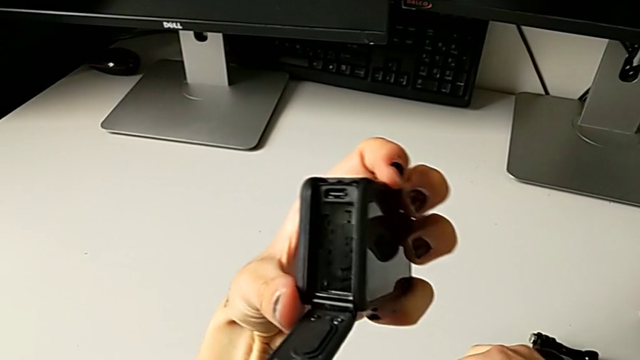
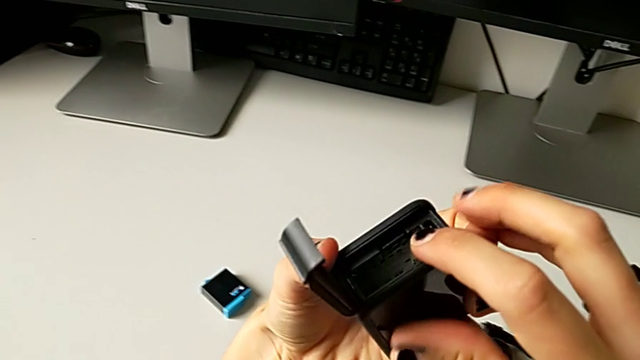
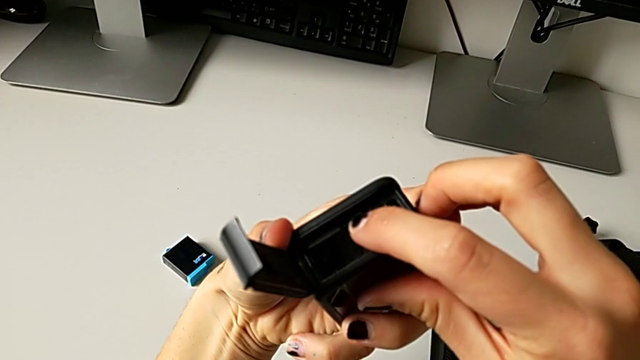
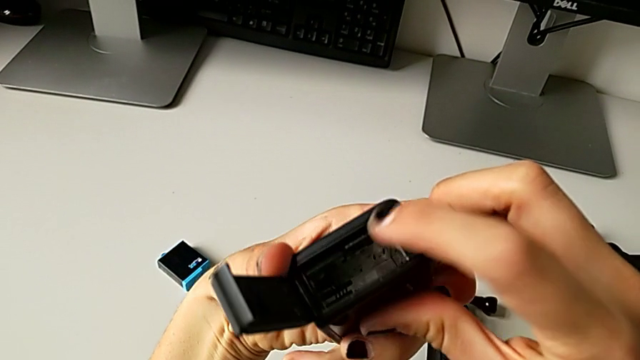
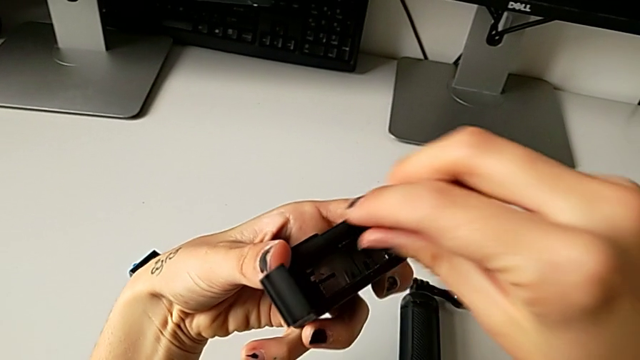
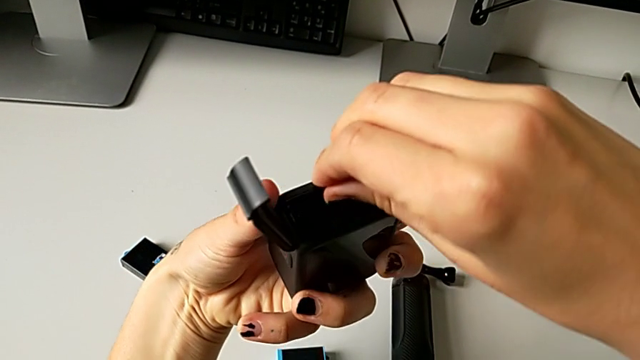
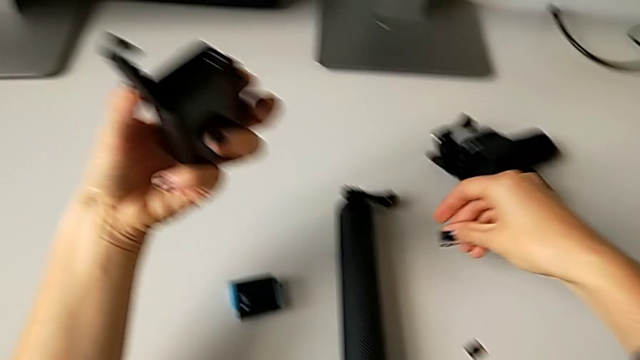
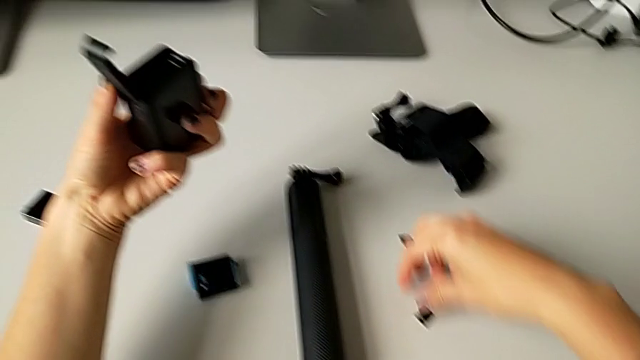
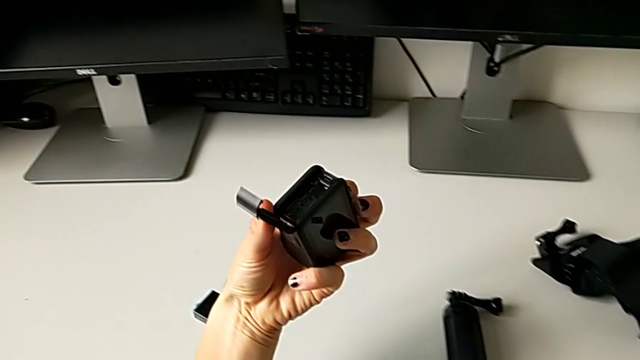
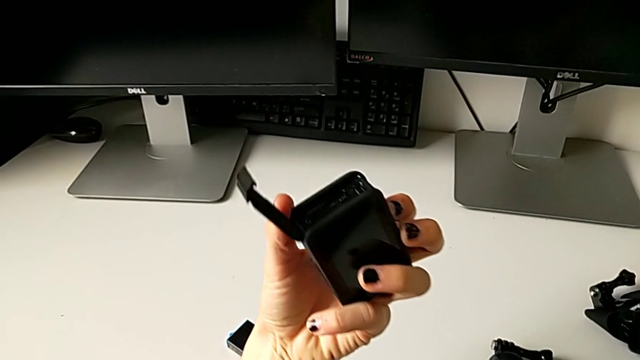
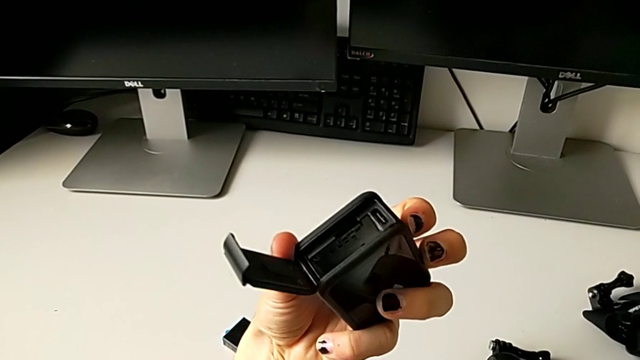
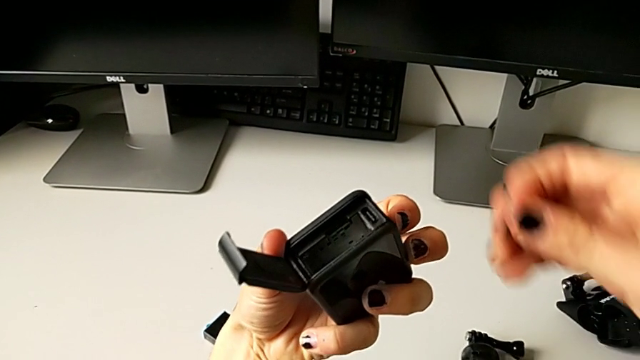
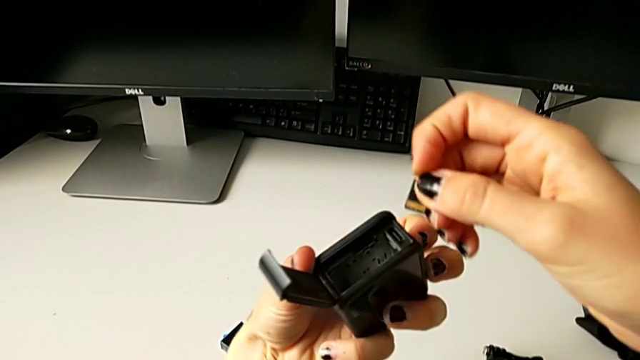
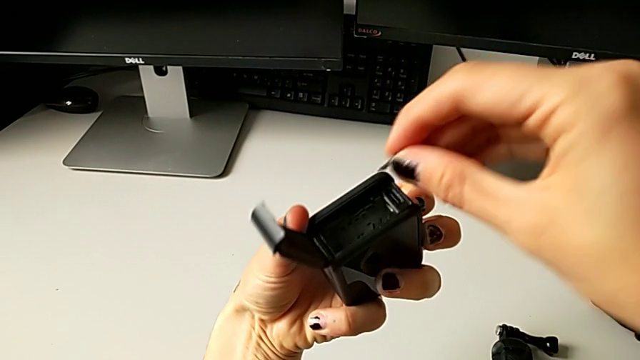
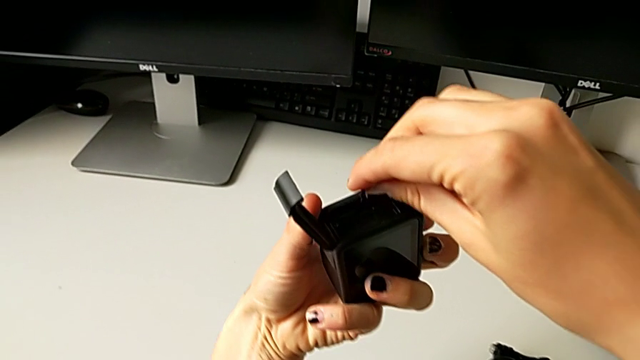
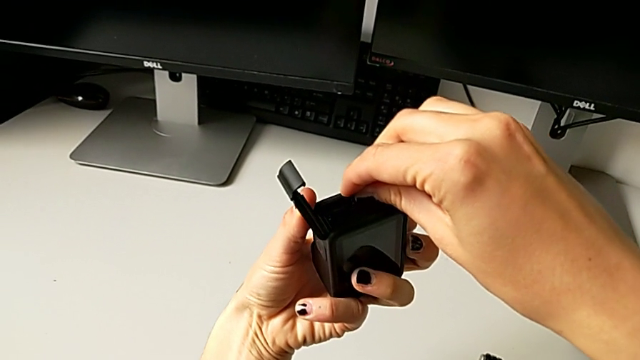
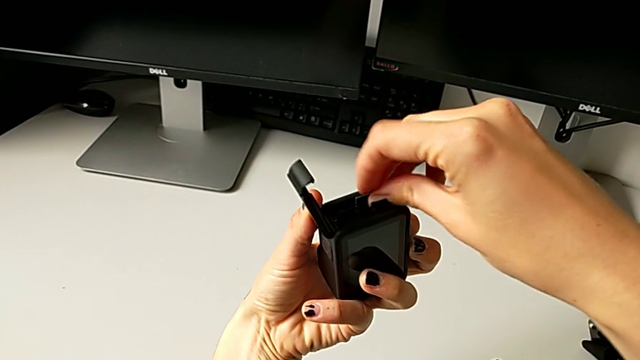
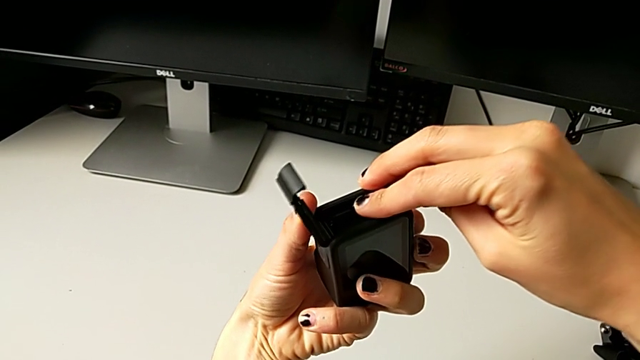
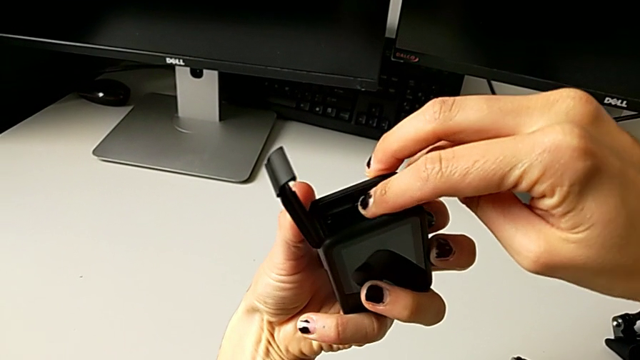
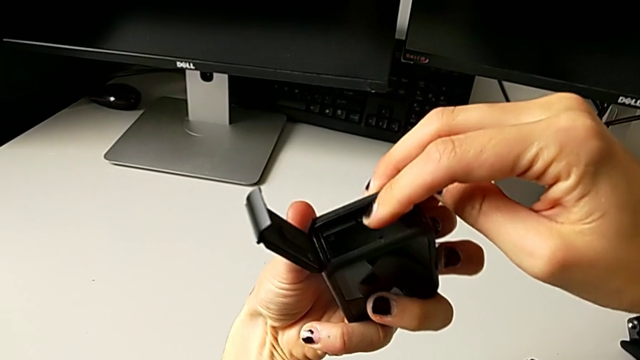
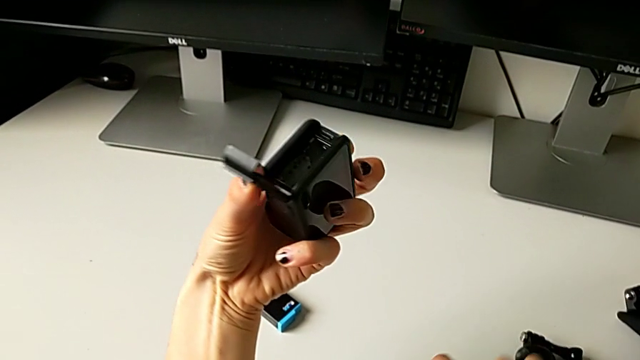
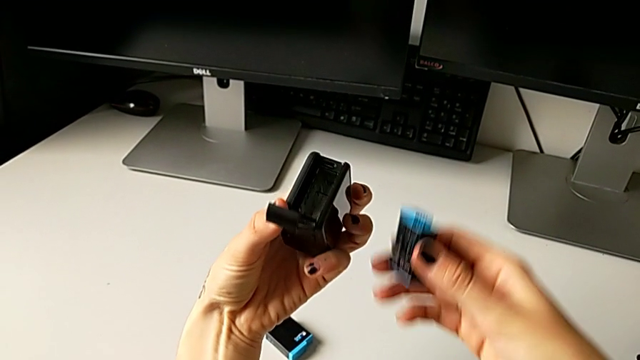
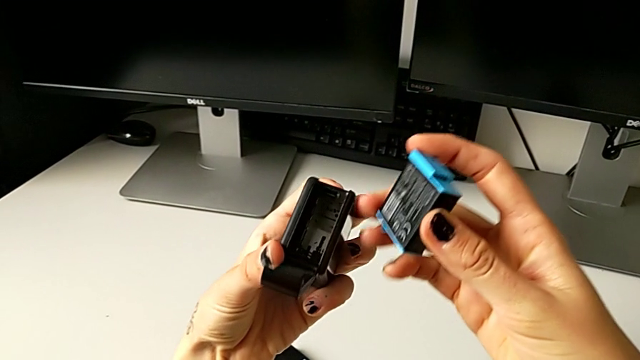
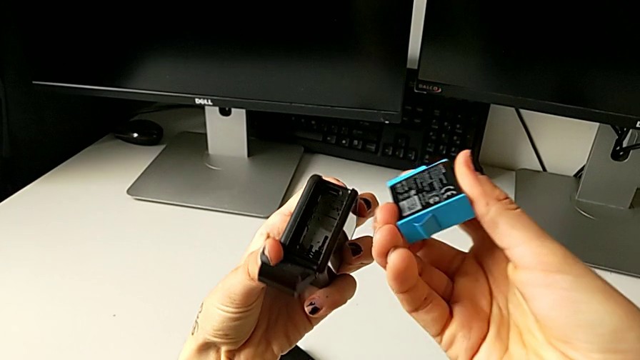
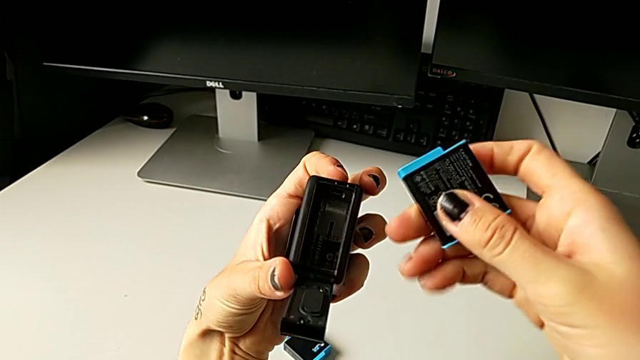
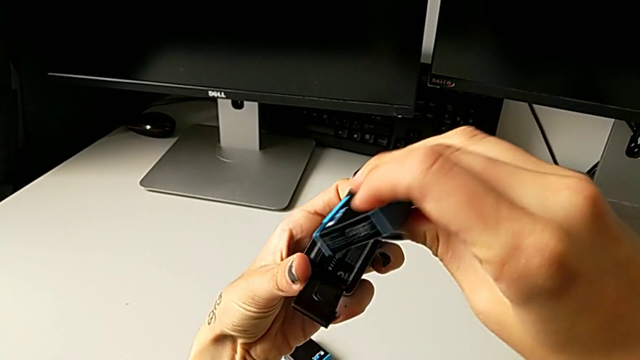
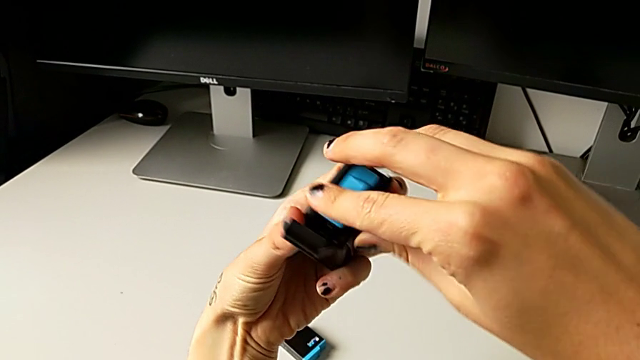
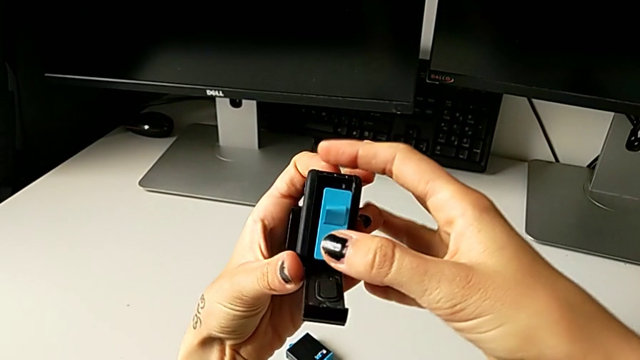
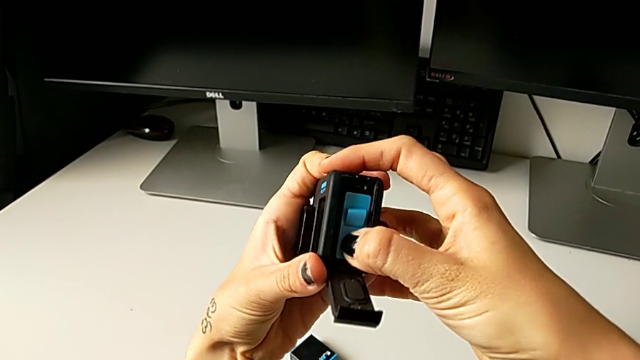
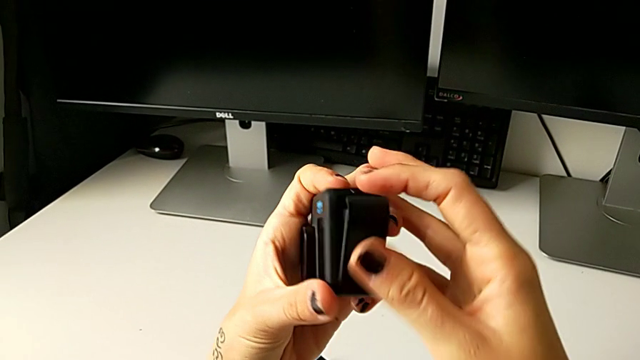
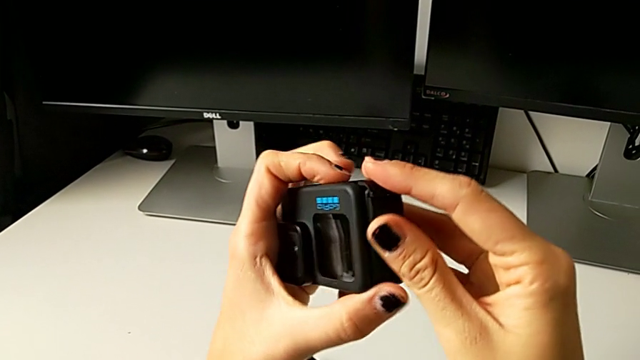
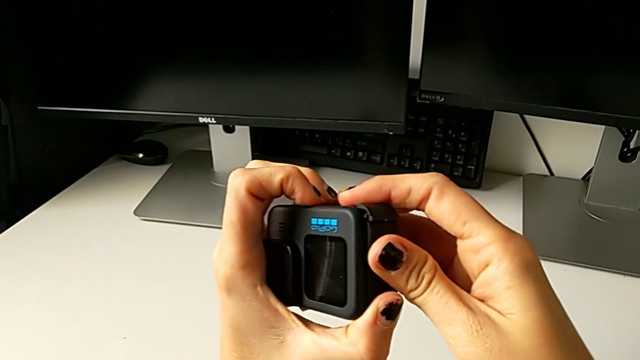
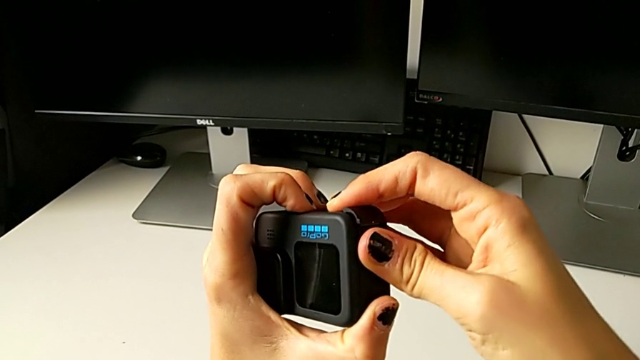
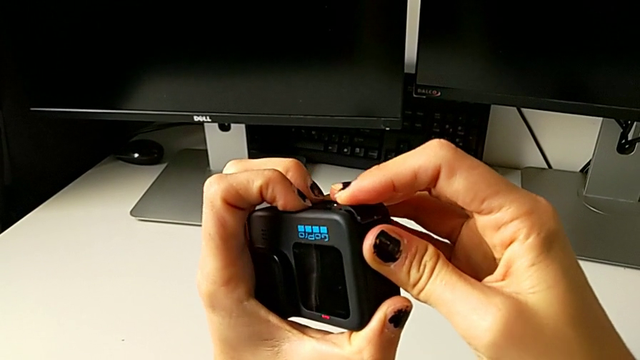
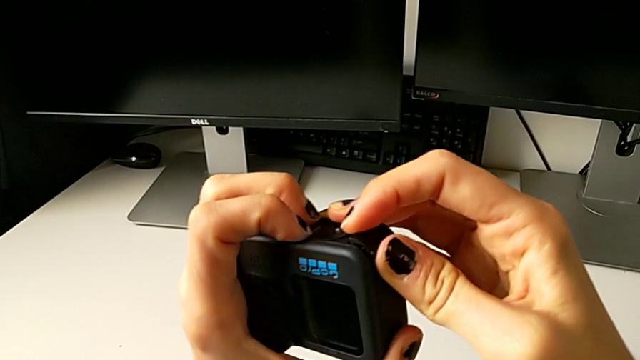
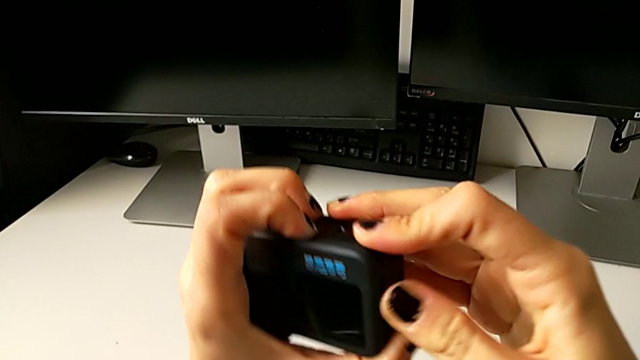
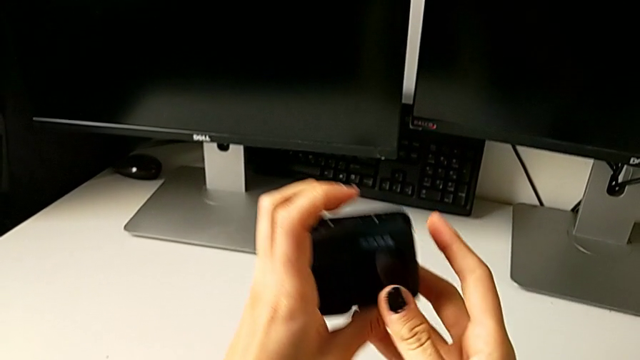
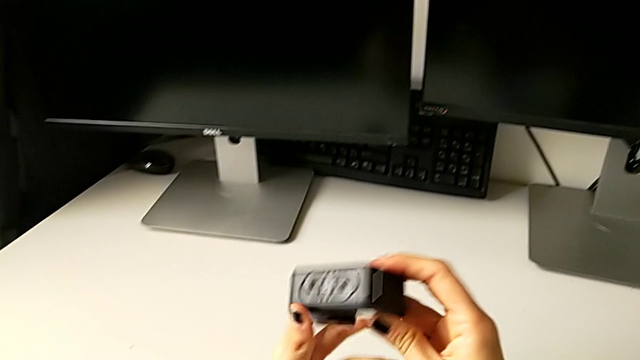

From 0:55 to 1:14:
The camera wearer is exchanging the micro SD card. They press the SD card, place it, withdraw it, grab the new SD card, insert it, grab the battery, insert it and close the battery door.

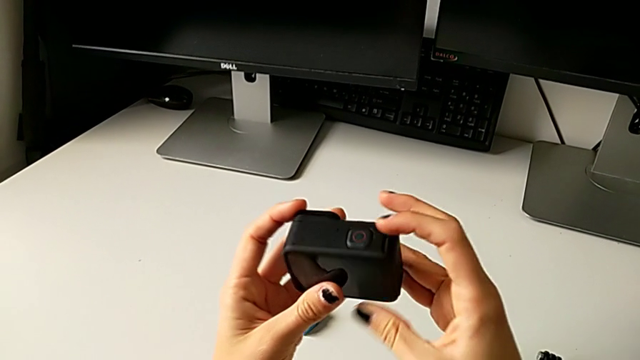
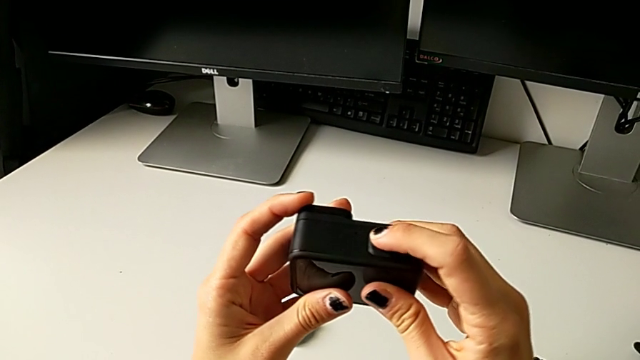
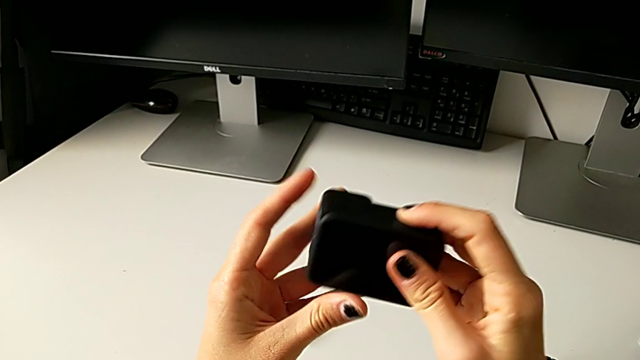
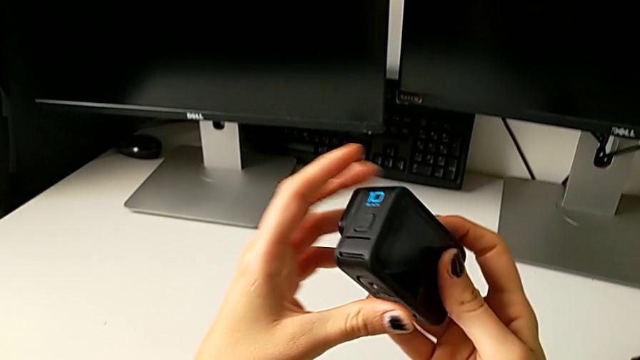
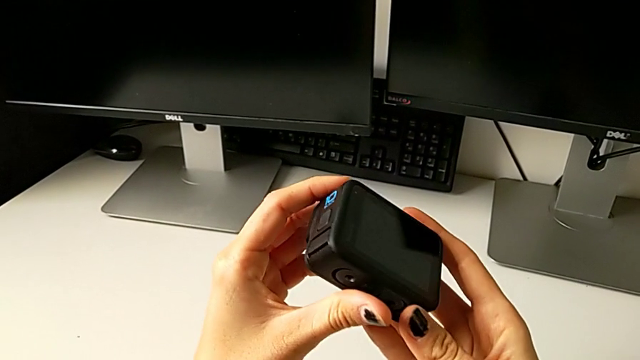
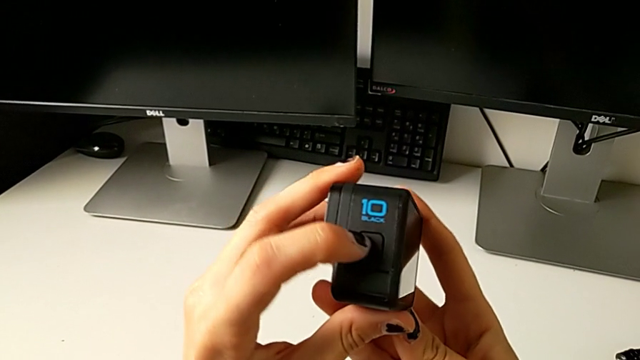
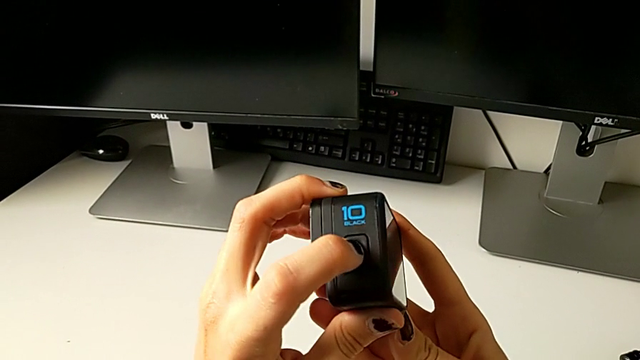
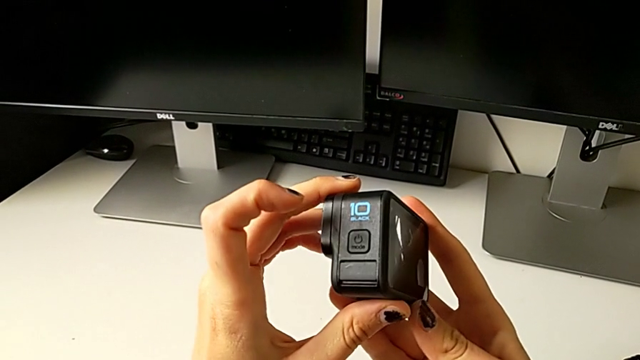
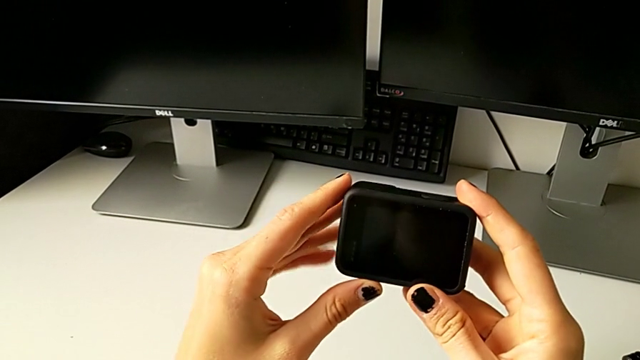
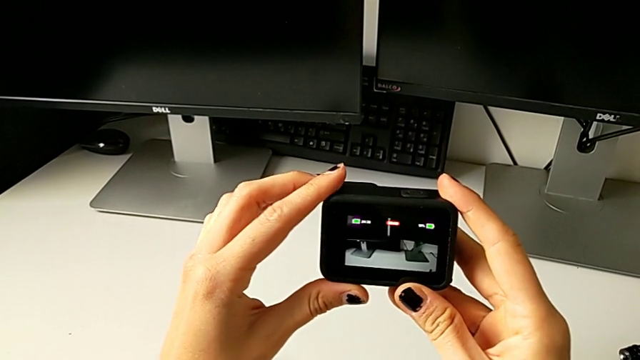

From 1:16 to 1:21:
The camera wearer is turning on the GoPro. They wrongly press the button, rotate the GoPro, press the button and wrongly rotate the GoPro.
